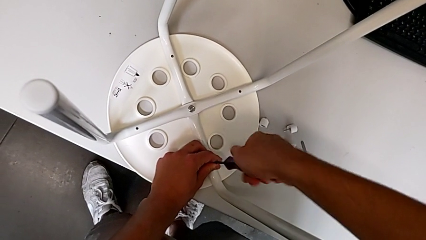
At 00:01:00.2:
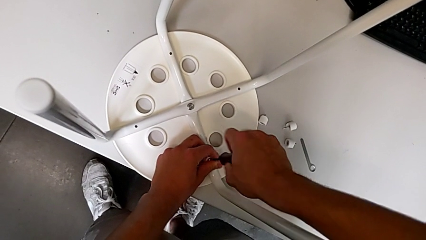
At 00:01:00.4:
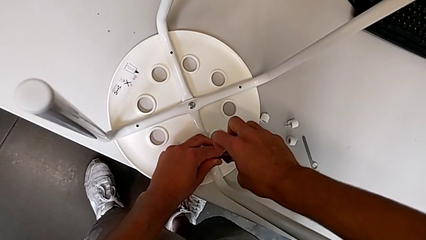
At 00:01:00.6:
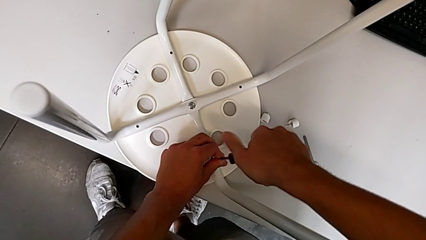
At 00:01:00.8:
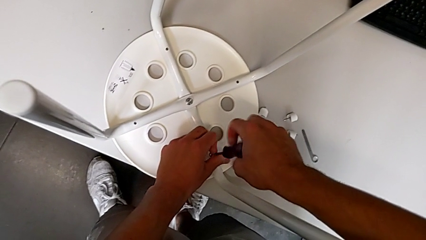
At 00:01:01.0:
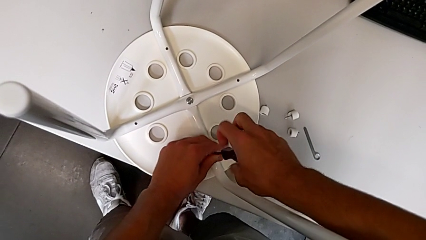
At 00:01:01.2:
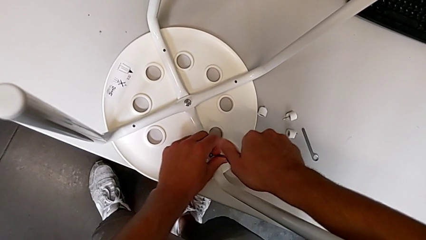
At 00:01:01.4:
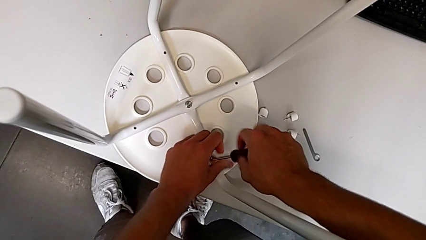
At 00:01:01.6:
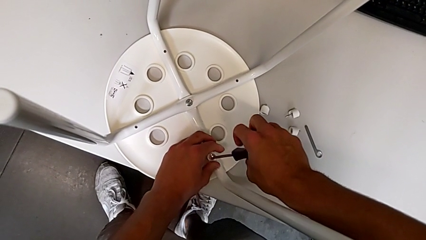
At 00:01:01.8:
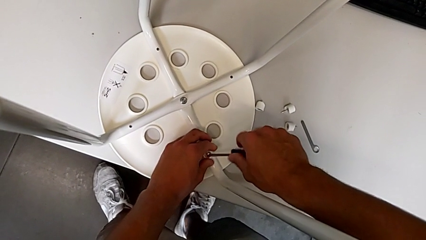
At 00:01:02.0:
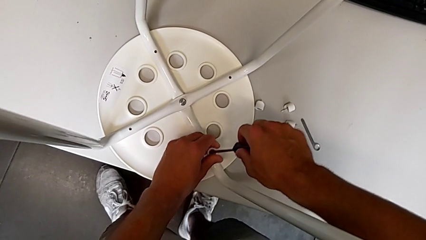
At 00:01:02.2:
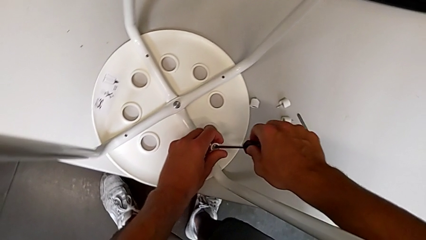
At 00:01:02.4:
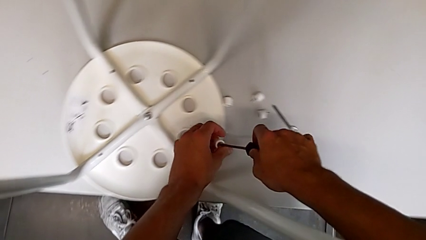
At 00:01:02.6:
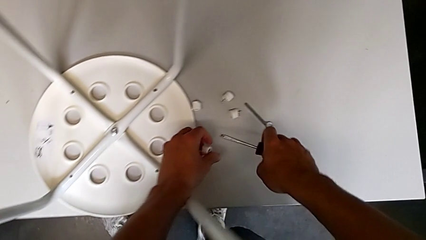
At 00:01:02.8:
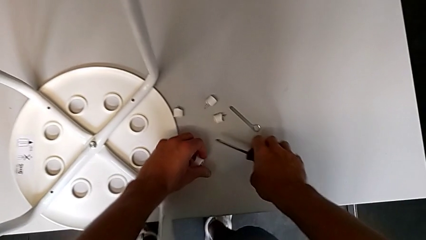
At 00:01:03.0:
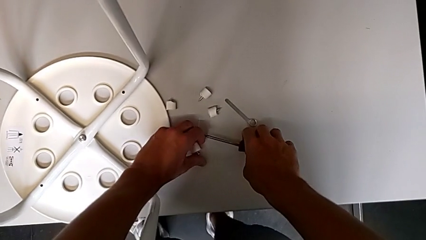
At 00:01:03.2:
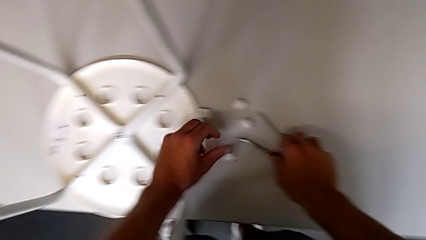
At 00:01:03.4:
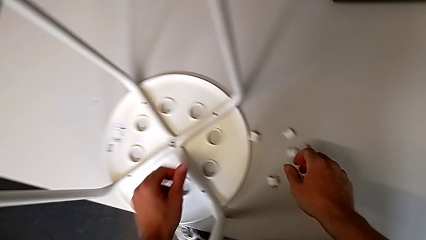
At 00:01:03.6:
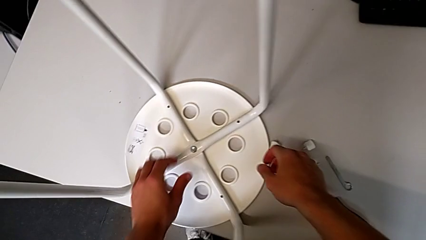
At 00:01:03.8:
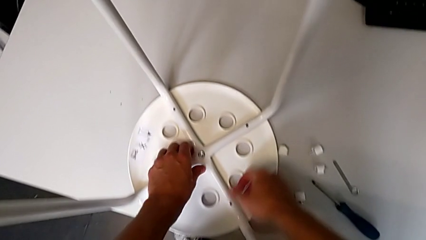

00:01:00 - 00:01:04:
The camera wearer is unscrewing the fourth screw on the leg of the chair. They unscrew the fourth screw, lift it, place it with the left hand and place the blue screwdriver with the right hand.

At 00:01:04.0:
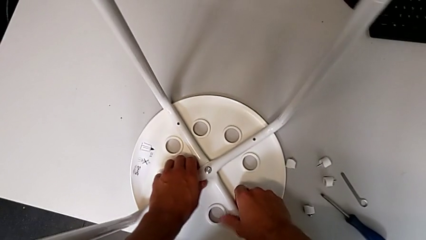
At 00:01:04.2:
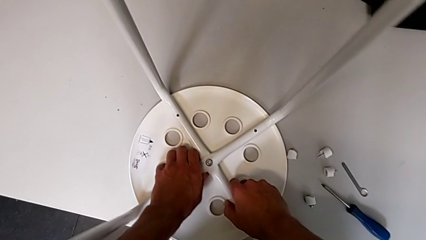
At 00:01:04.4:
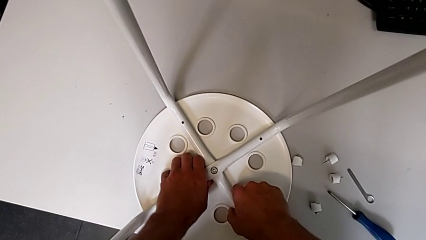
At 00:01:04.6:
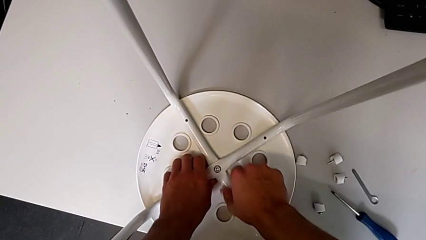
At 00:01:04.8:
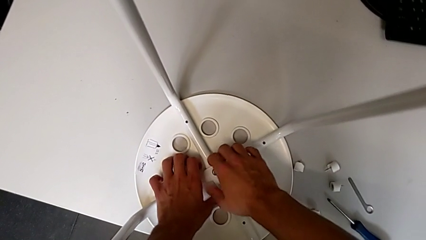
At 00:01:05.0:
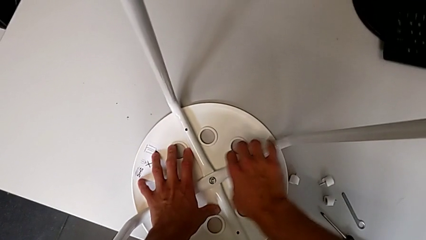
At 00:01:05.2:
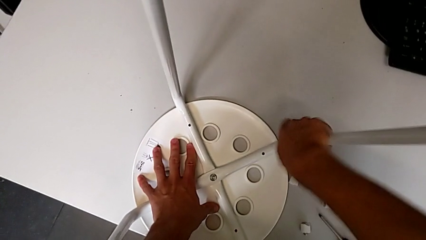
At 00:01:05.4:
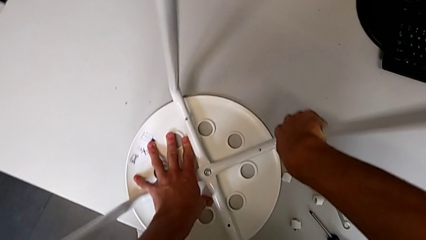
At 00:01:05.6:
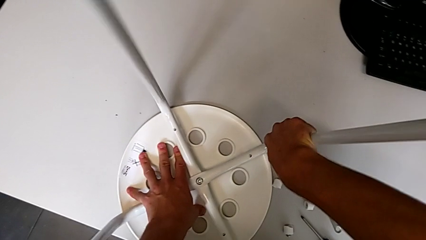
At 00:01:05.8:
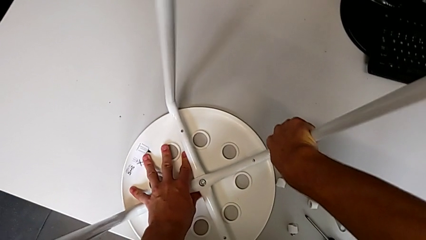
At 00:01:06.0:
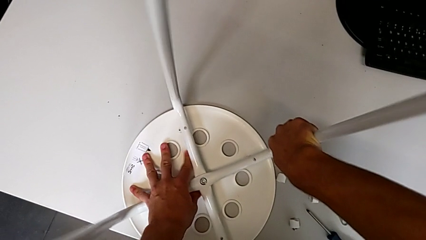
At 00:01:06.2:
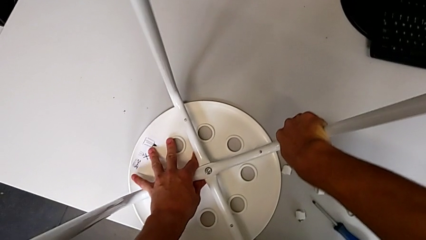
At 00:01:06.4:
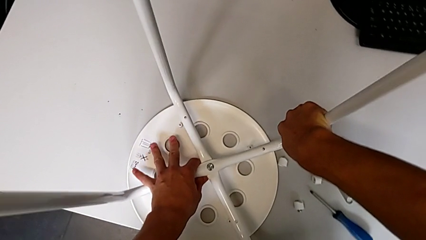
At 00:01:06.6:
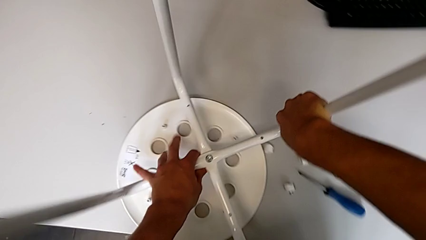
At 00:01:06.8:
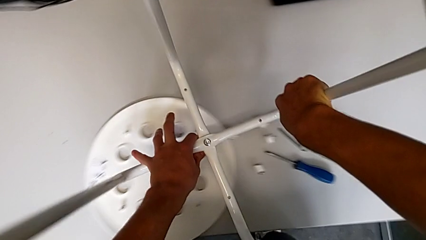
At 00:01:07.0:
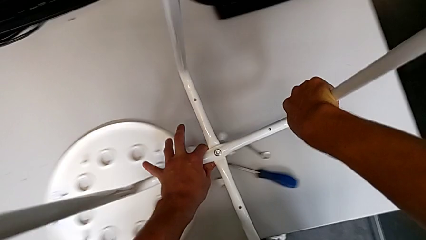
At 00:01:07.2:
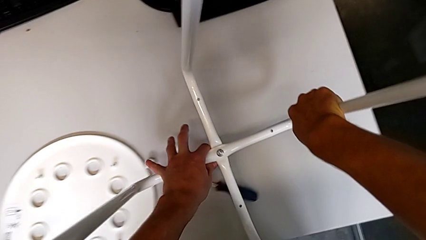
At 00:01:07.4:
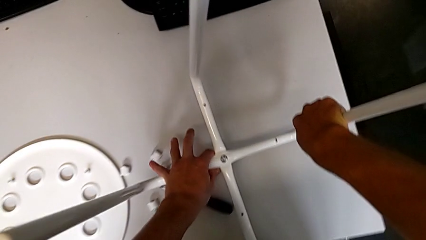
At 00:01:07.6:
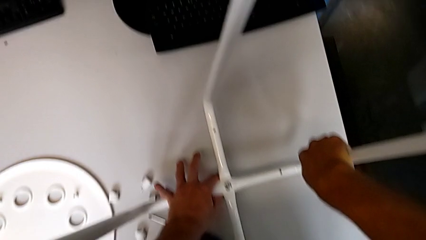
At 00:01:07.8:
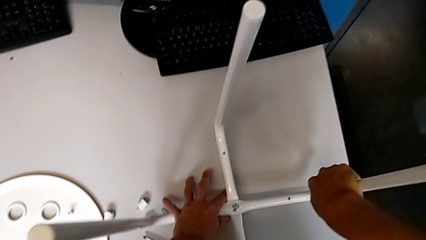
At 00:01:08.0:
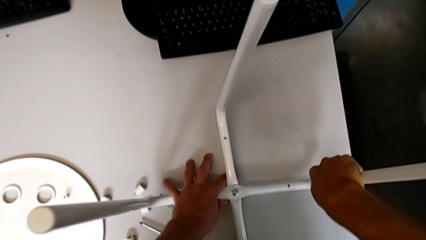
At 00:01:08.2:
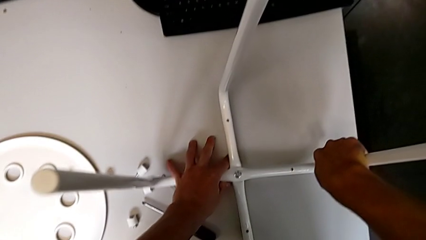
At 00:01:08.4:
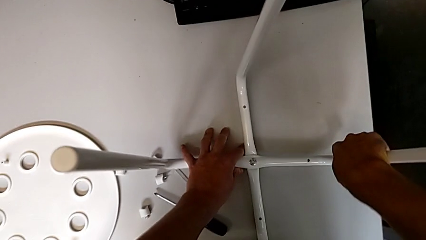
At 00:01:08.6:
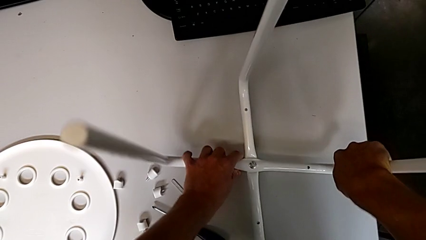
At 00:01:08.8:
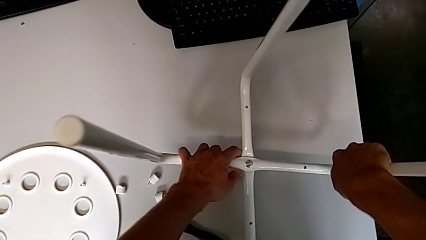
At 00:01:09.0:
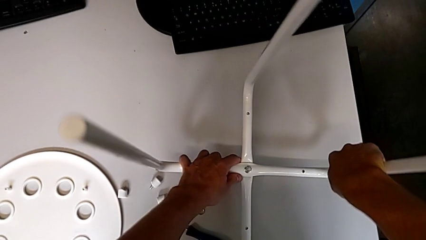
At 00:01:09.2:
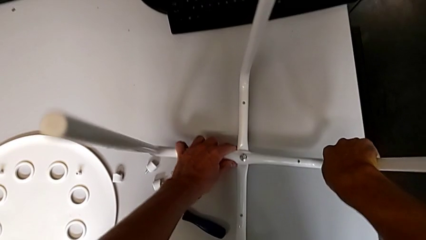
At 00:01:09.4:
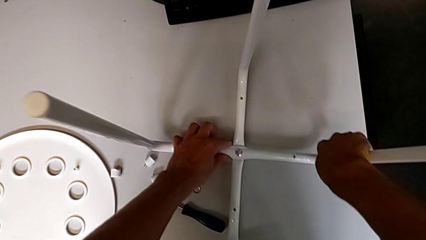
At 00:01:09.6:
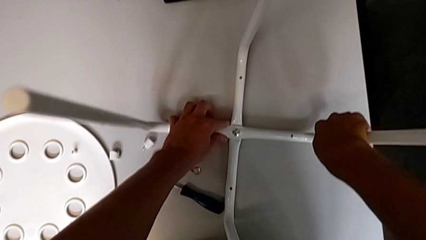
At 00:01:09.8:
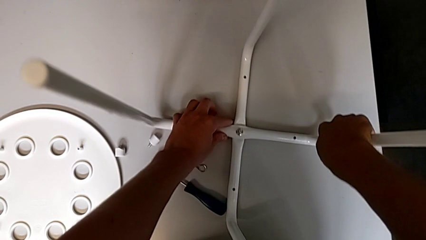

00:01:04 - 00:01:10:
The camera wearer detaches the legs from the seat of the chair. They grab the white leg, disassemble it, lift it and place it.

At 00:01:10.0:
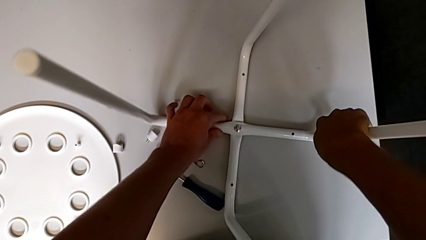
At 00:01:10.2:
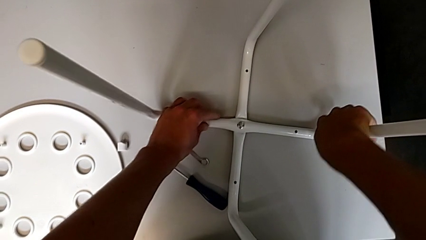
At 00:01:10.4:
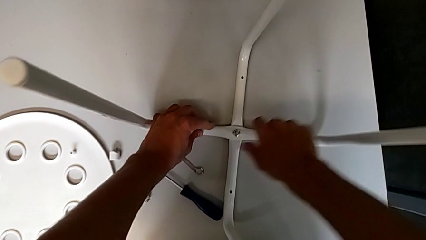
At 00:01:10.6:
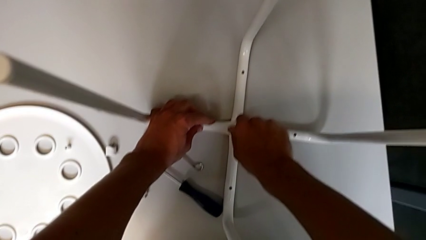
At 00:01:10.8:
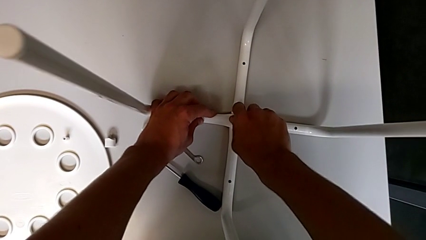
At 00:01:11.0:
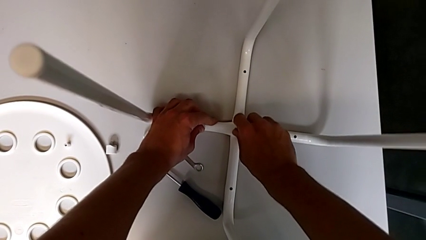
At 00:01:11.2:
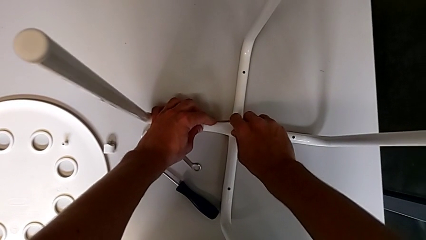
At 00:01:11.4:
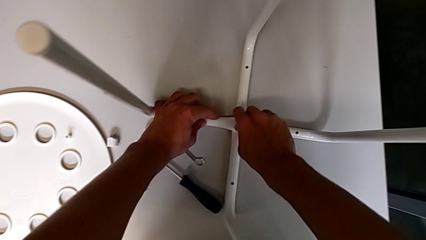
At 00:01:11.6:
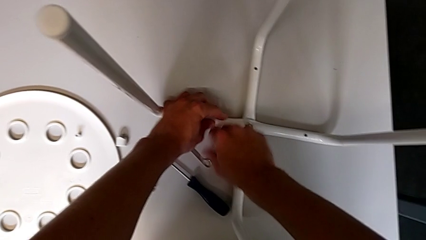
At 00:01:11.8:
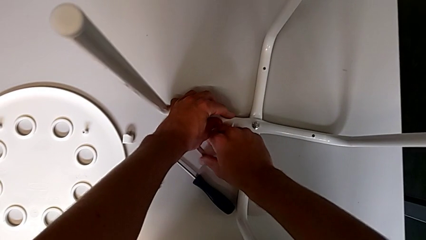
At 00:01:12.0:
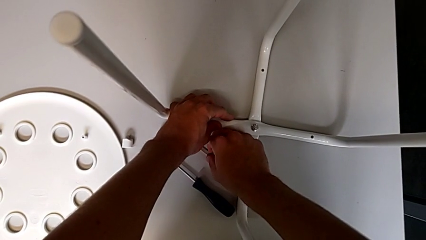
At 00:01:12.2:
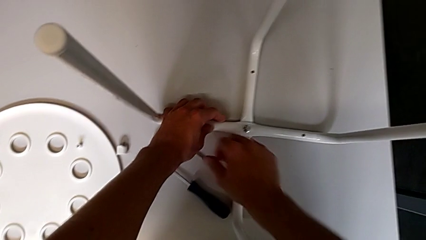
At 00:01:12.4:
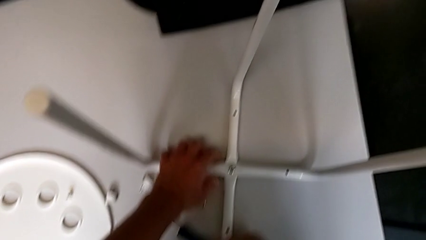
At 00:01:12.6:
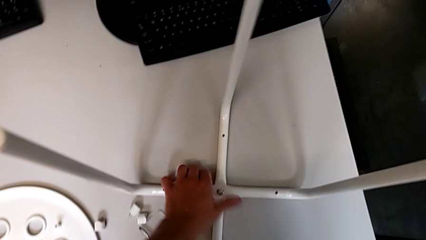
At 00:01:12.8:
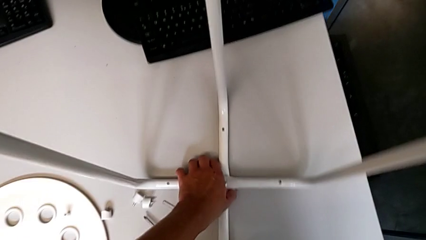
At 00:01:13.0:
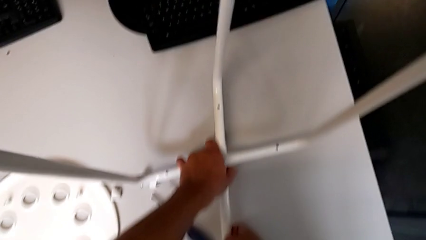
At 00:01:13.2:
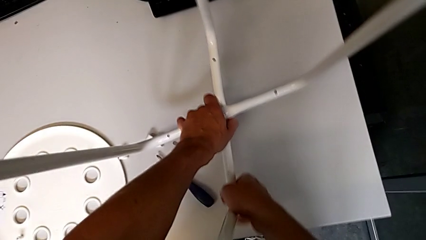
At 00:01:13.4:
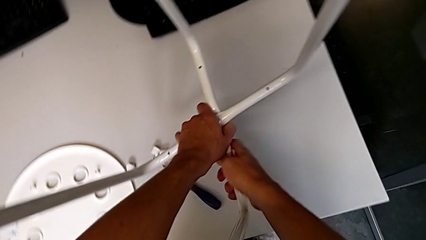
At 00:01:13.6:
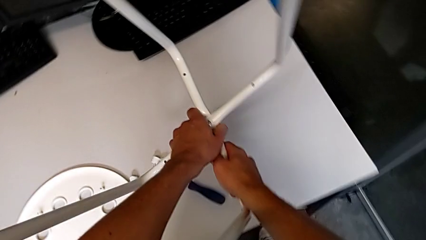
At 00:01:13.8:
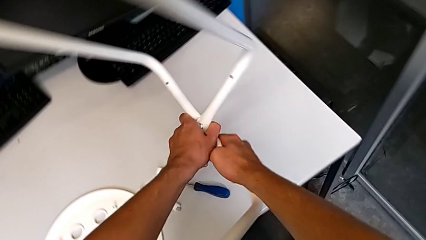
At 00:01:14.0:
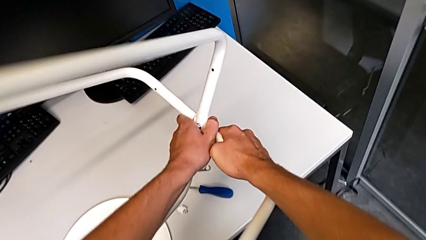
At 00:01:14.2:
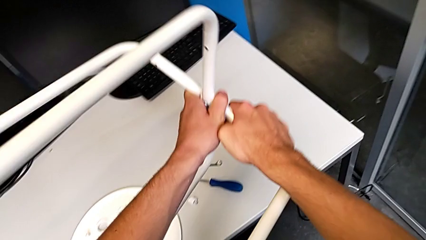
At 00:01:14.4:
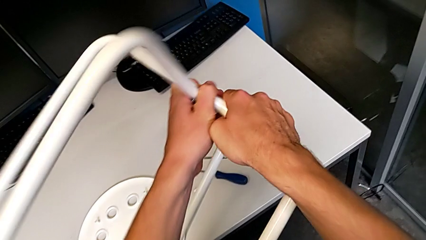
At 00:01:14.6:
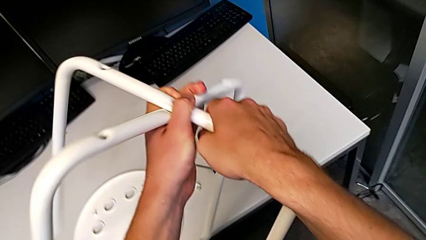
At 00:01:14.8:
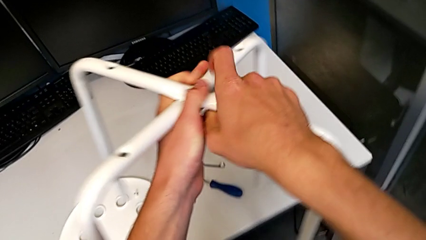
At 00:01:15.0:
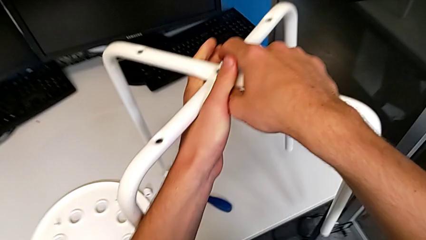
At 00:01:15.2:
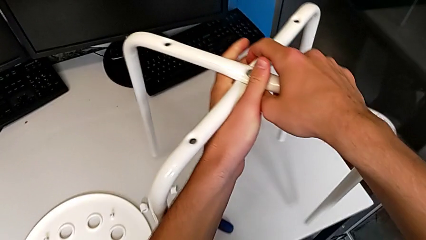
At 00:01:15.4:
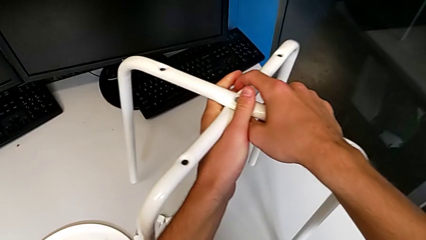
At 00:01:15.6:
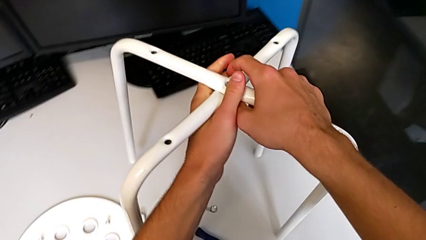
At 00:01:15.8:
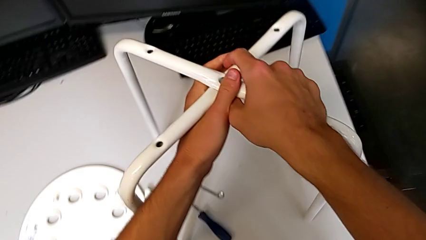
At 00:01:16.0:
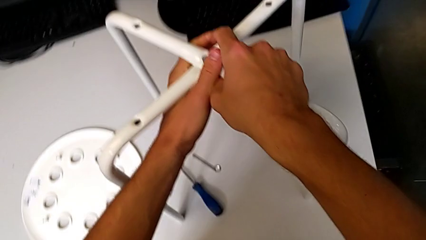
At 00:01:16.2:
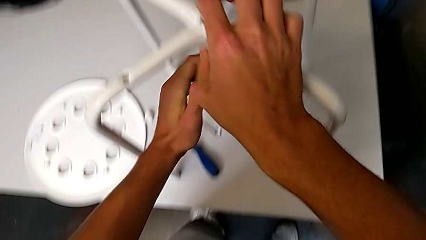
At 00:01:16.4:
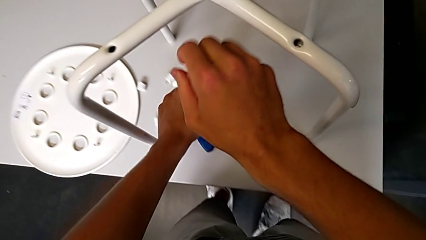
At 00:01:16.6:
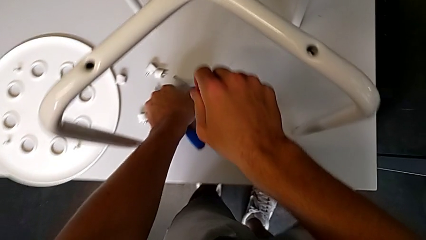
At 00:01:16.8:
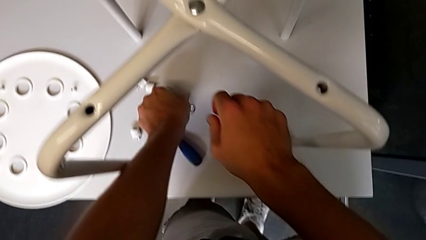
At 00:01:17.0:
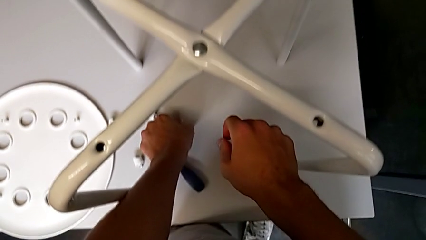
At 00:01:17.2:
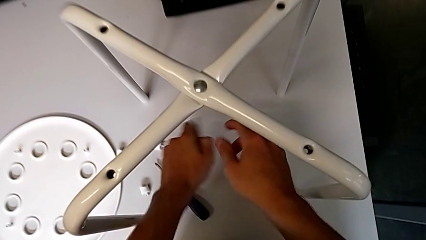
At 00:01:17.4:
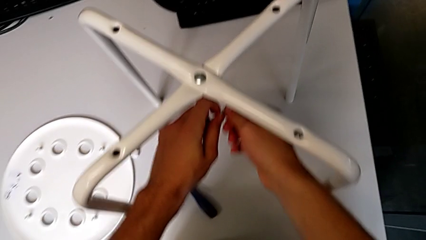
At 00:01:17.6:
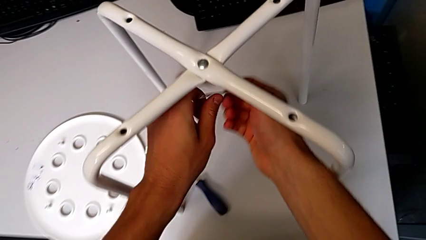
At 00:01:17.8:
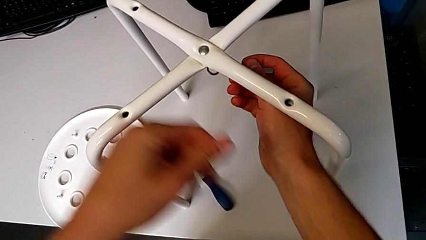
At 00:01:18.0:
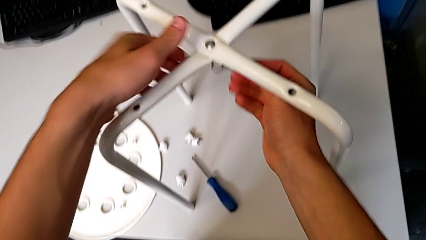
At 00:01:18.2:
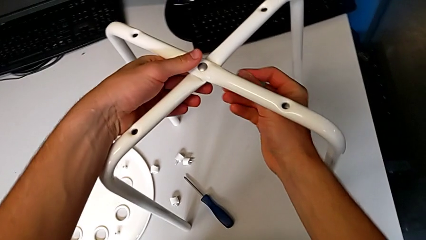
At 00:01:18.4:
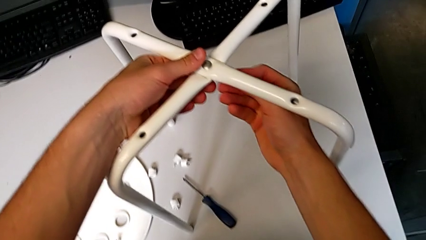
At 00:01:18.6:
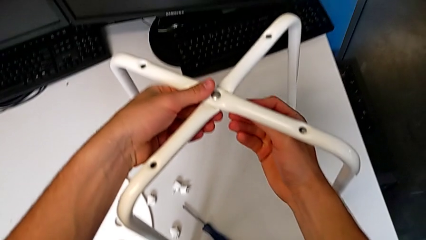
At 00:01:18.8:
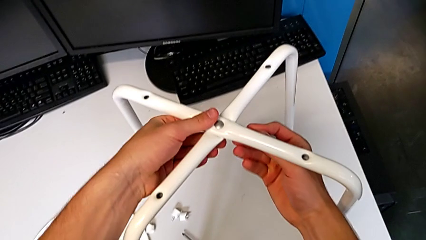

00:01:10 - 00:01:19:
The camera wearer is unscrewing the middle hex nut of the bolt using a wrench. They wrongly unscrew the middle hex nut, grab the little hexagonal wrench, grab the white leg, flip it, place it, grab the little hexagonal wrench and insert it.
